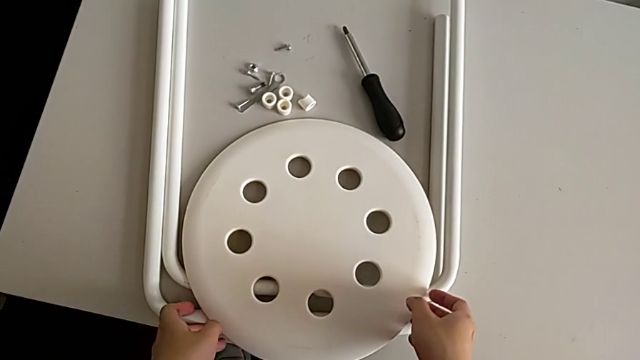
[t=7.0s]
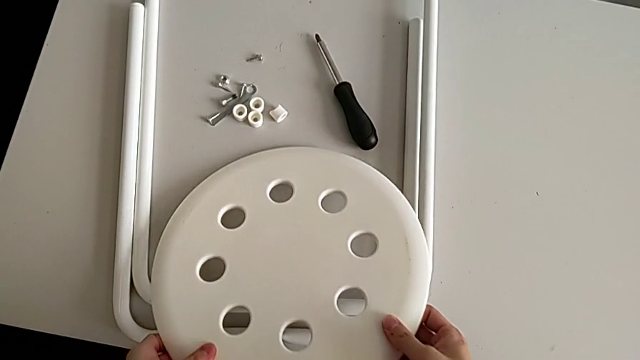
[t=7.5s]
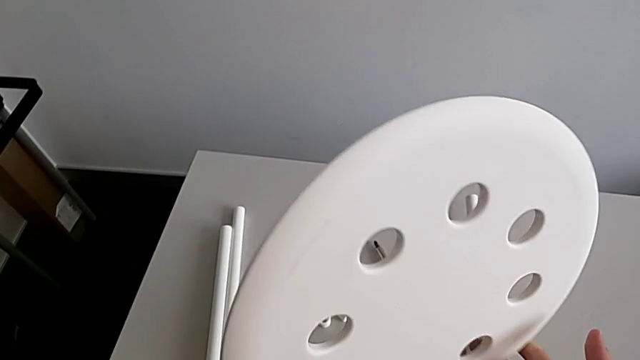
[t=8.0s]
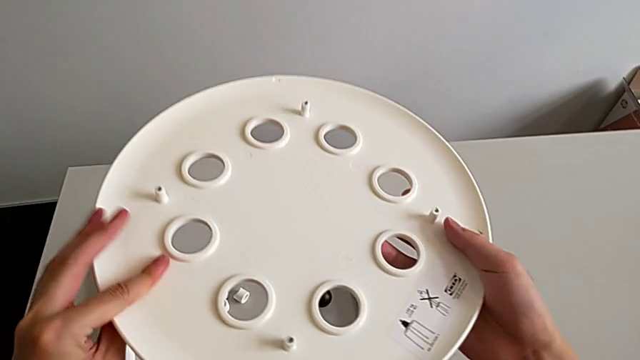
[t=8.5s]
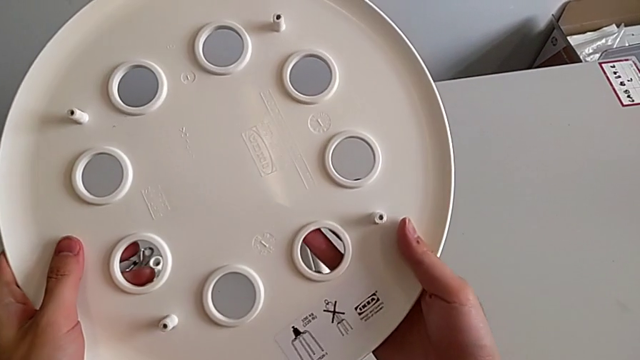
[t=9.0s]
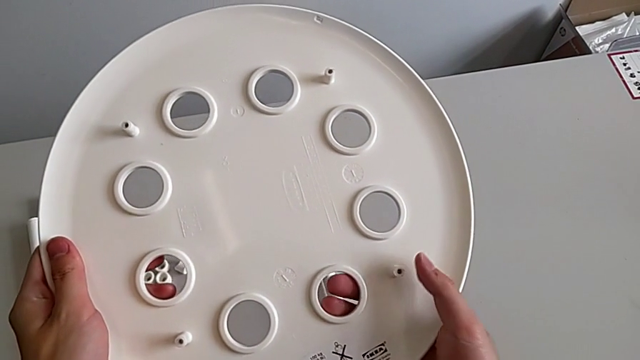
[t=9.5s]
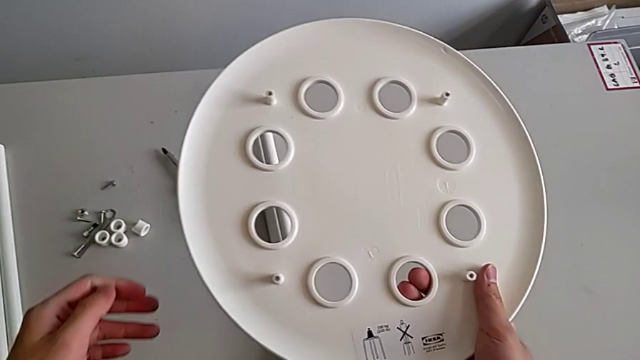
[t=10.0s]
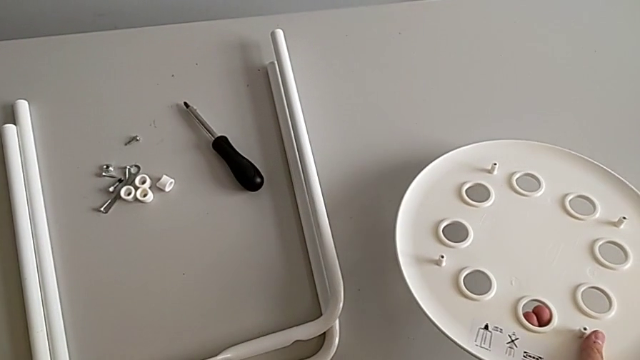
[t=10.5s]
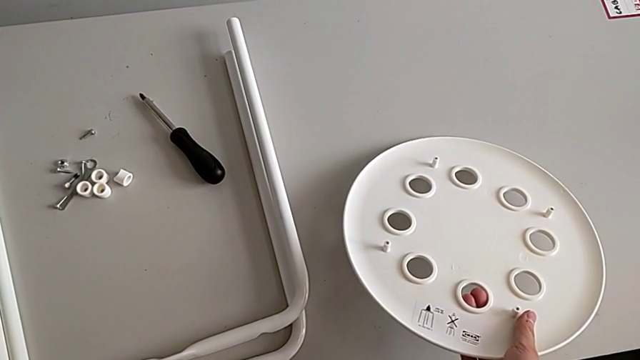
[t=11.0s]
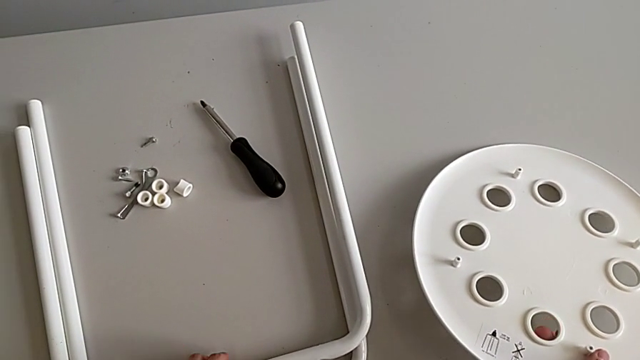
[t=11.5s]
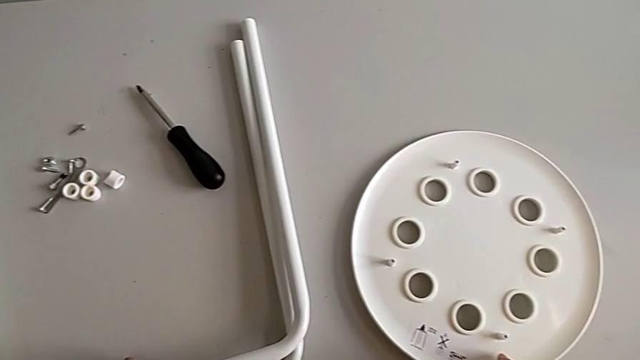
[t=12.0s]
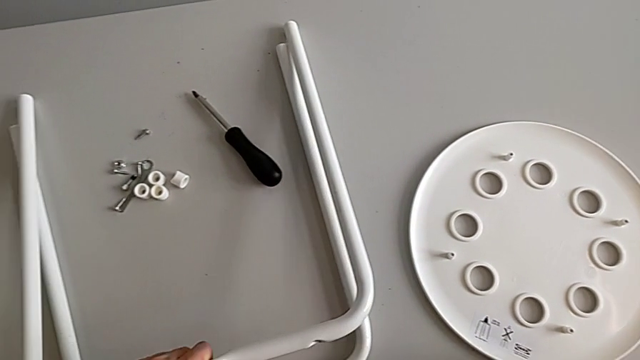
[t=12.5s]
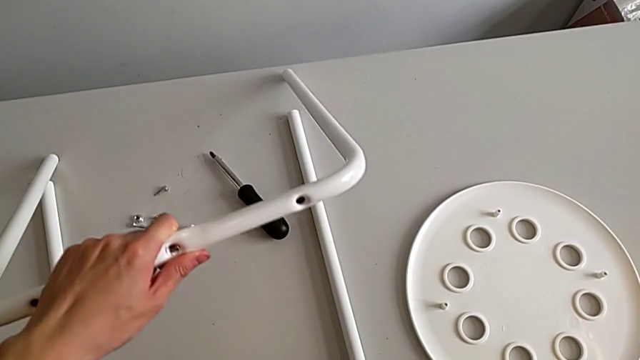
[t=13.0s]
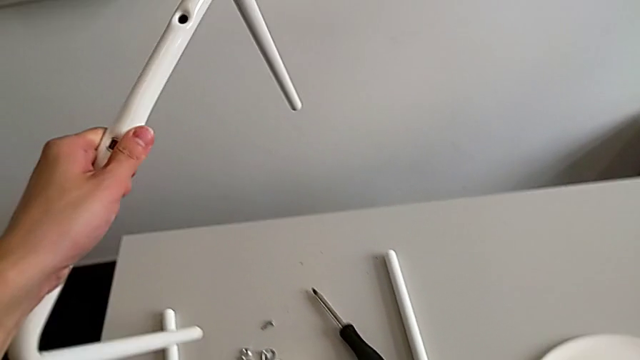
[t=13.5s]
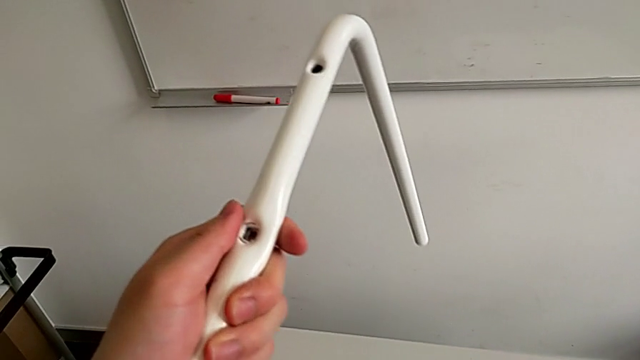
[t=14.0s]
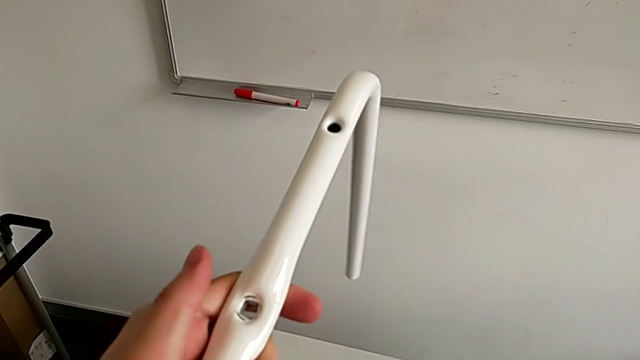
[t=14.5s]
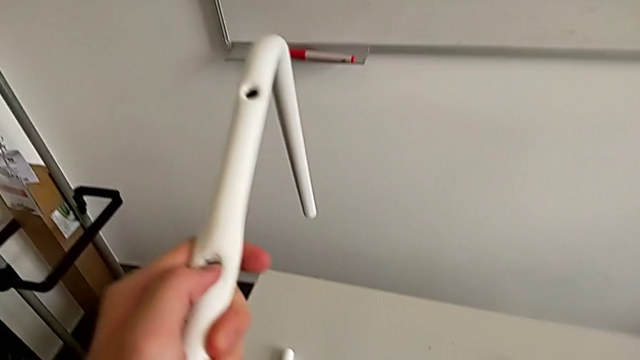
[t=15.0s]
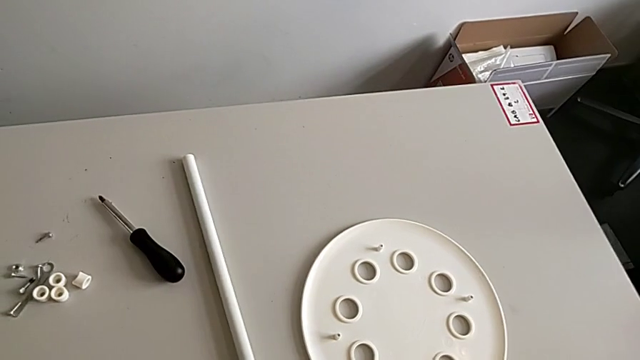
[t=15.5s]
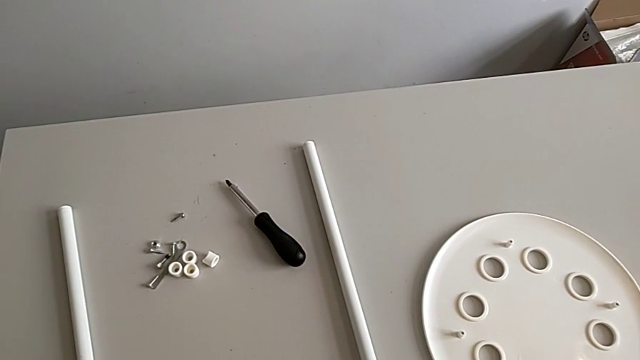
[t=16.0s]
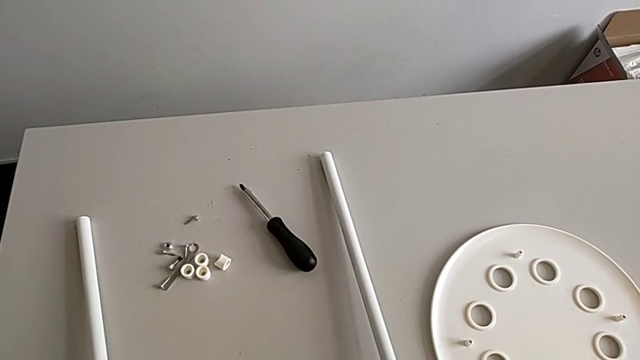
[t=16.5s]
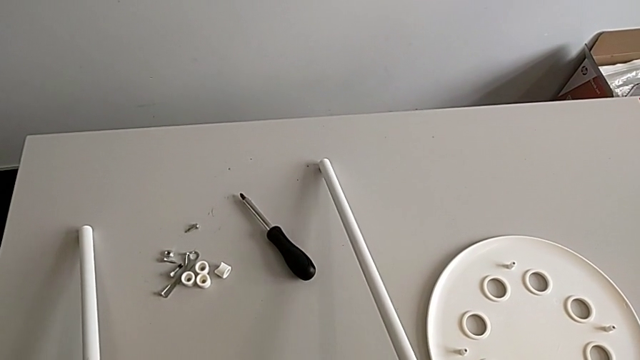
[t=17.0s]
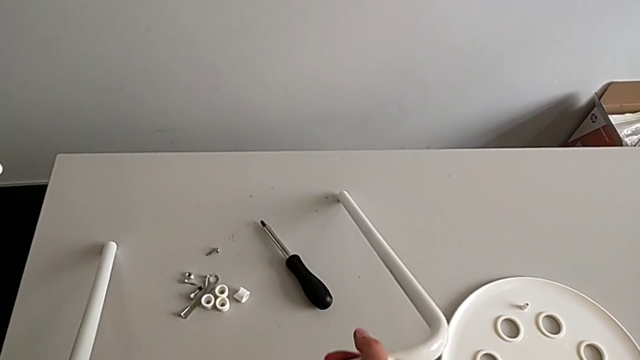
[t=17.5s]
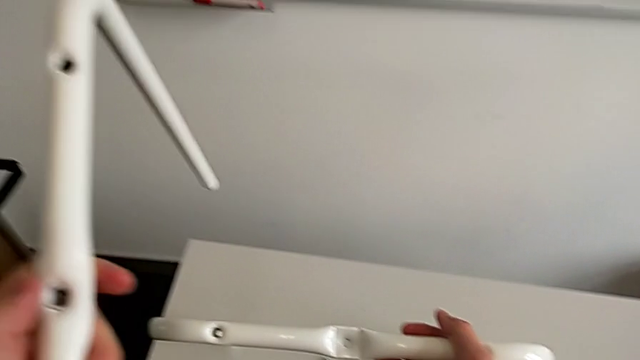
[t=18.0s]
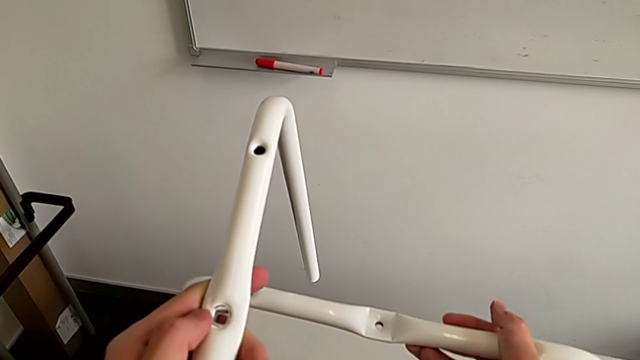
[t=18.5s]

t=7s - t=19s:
The camera wearer is assembling the legs. They wrongly grab and rotate the seat, place the seat, grab the first leg, lift the first leg, hold the first leg, grab the second leg and lift the second leg.

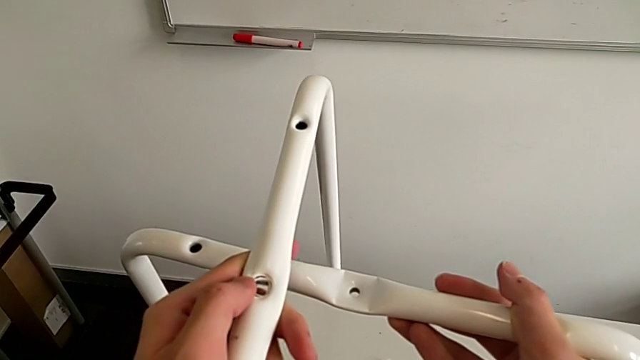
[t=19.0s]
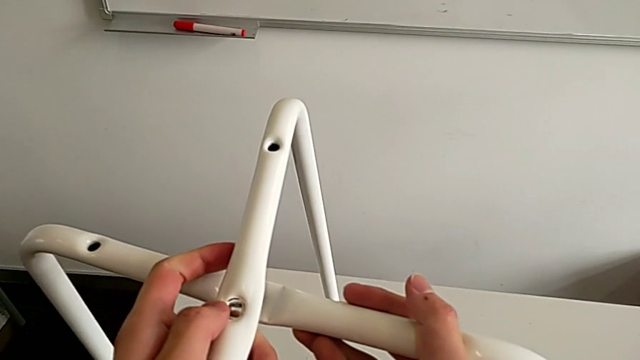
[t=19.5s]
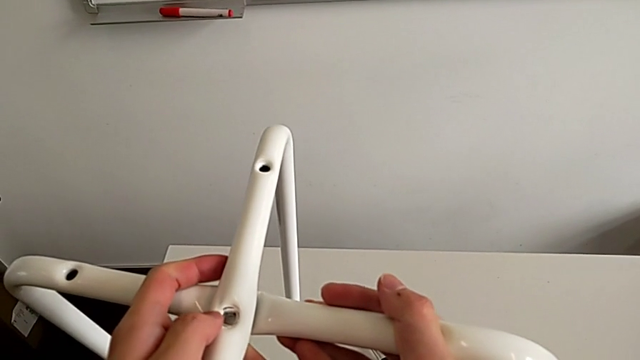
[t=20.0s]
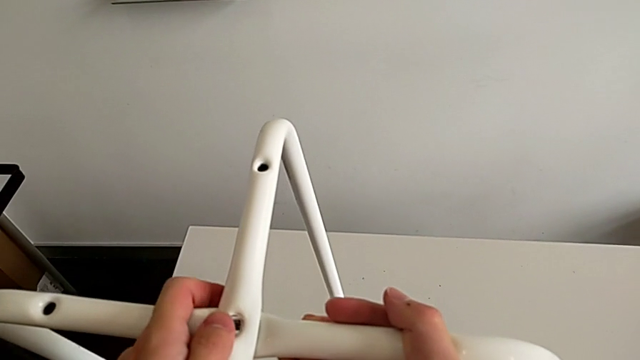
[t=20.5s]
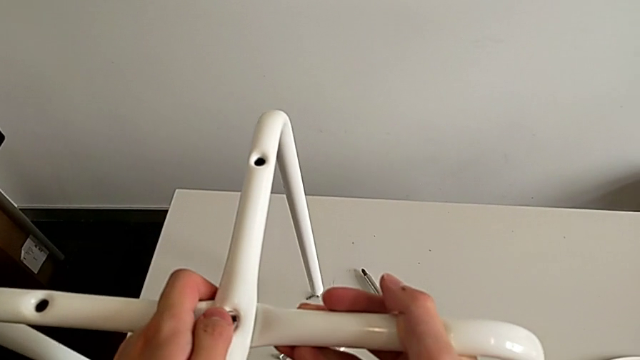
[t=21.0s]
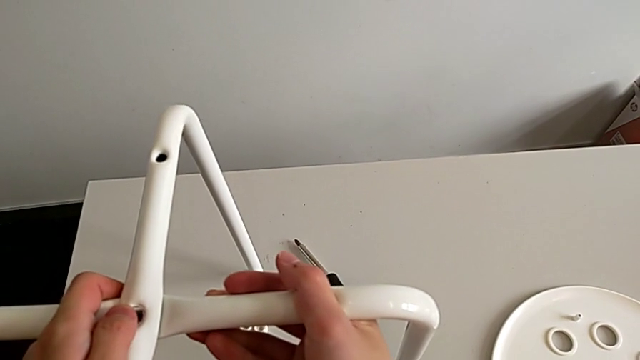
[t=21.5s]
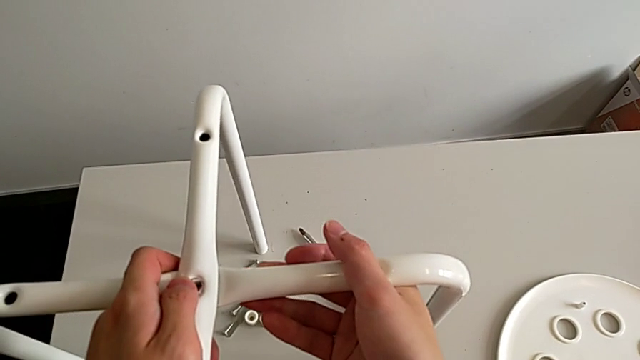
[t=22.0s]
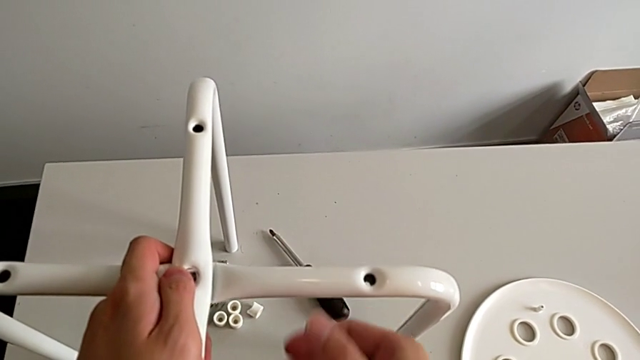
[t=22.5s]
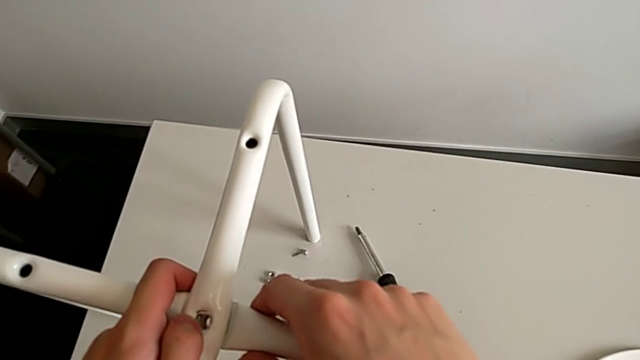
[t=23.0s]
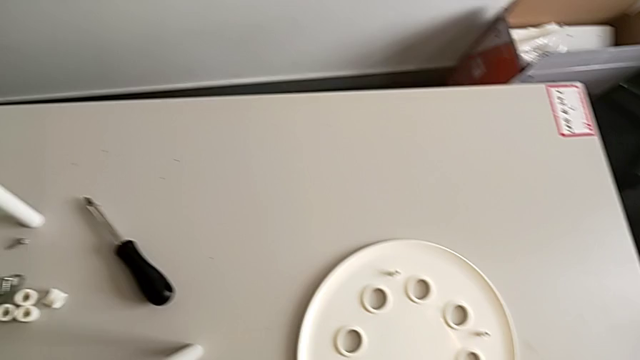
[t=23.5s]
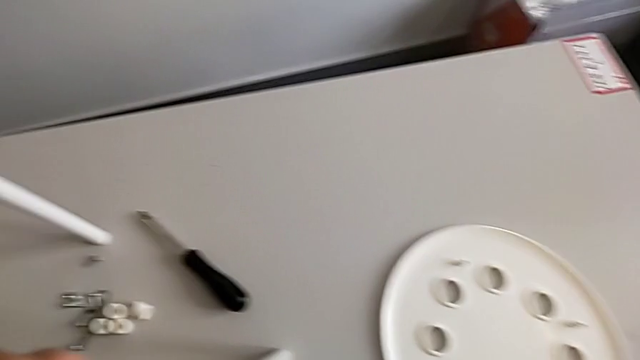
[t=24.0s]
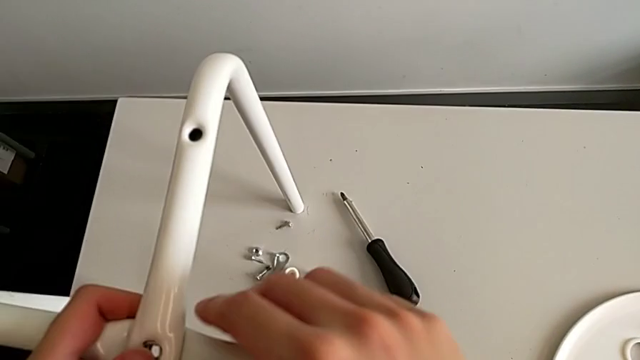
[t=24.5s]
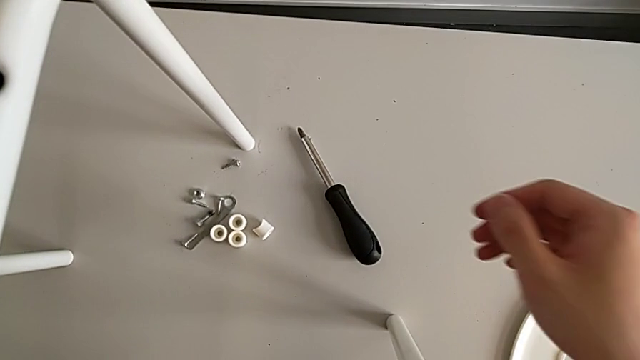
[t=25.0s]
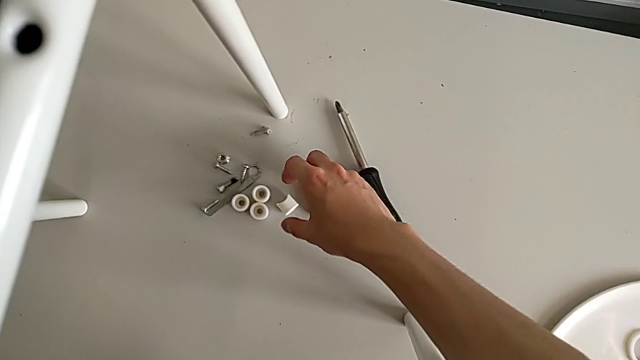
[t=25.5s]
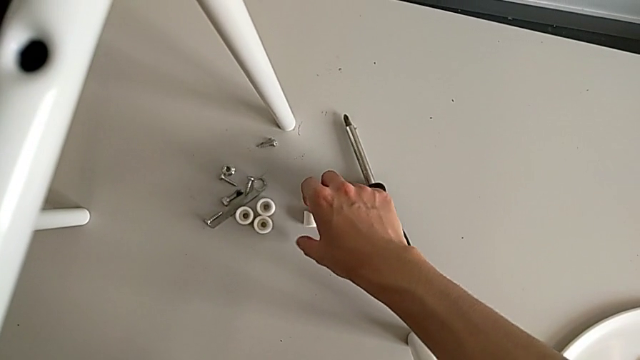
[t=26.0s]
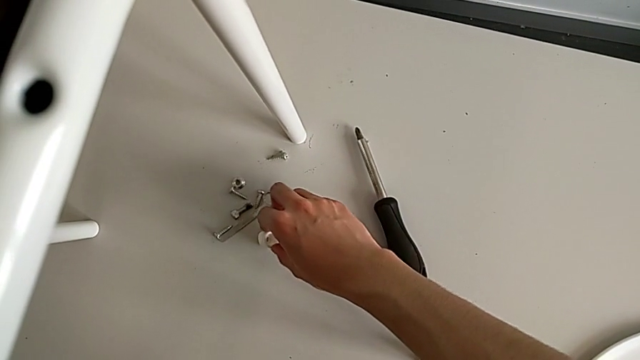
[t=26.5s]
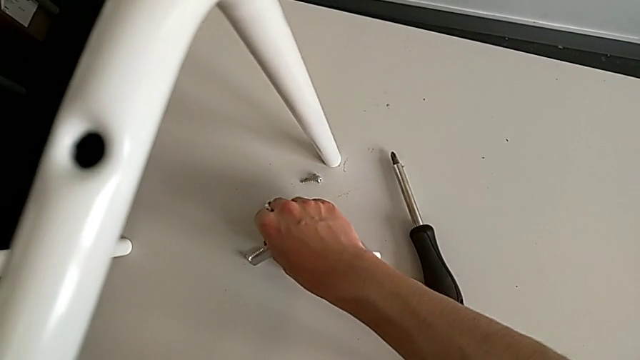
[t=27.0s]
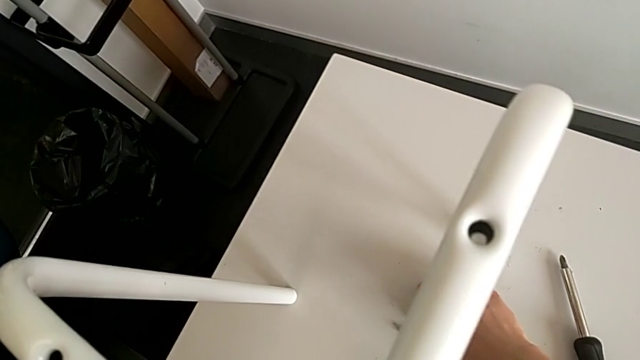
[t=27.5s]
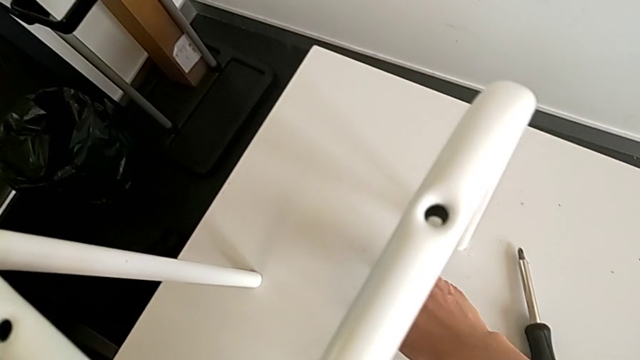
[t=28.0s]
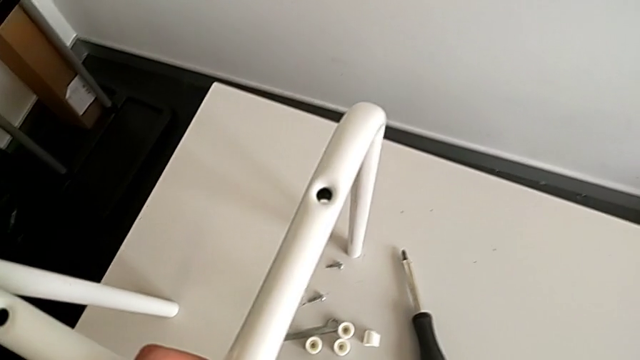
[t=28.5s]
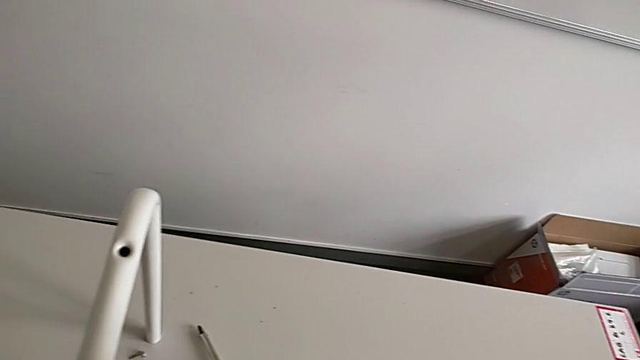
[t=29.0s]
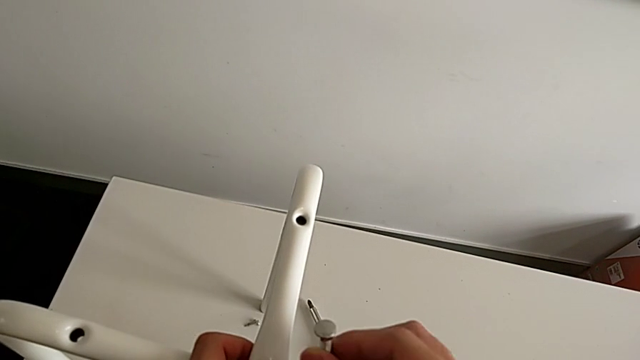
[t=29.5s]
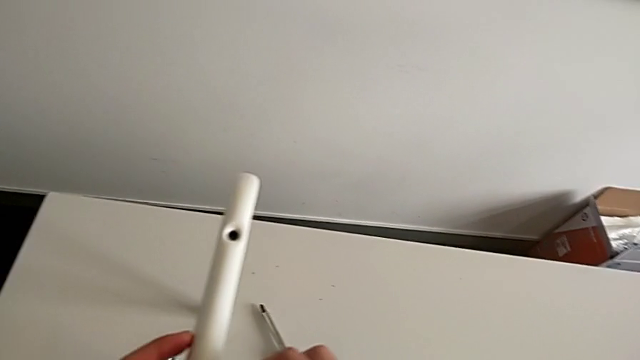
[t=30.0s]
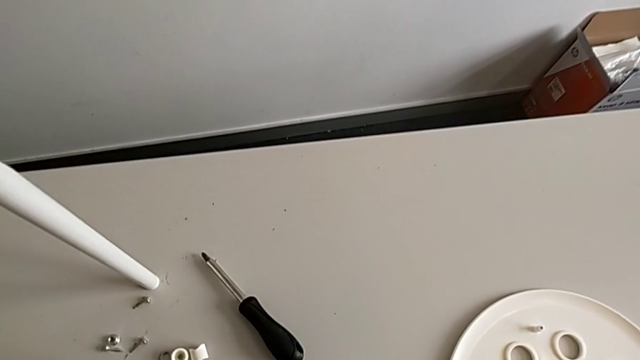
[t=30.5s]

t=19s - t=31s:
The camera wearer is assembling the legs. They assemble the leg, place the leg, hold the leg, approach the washer, grab the washer, grab the bolt and begin to approach the leg.
